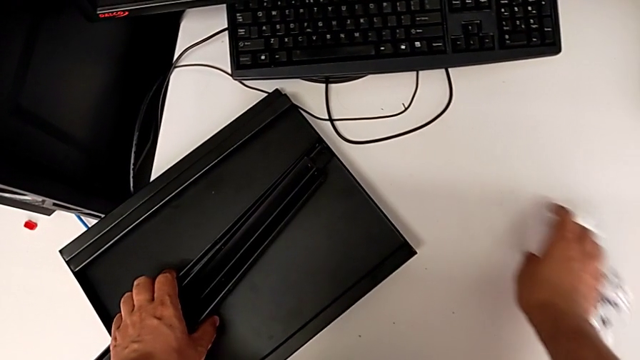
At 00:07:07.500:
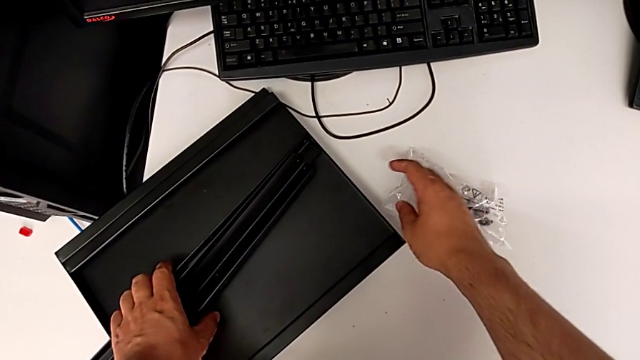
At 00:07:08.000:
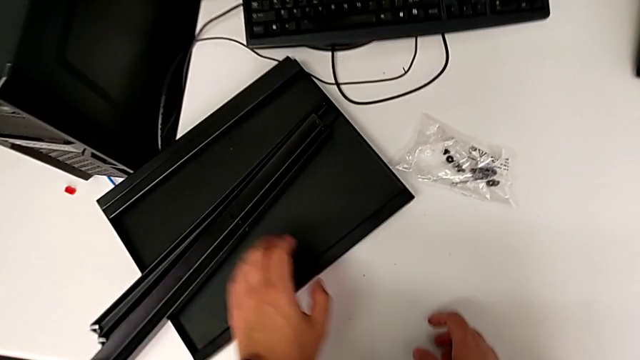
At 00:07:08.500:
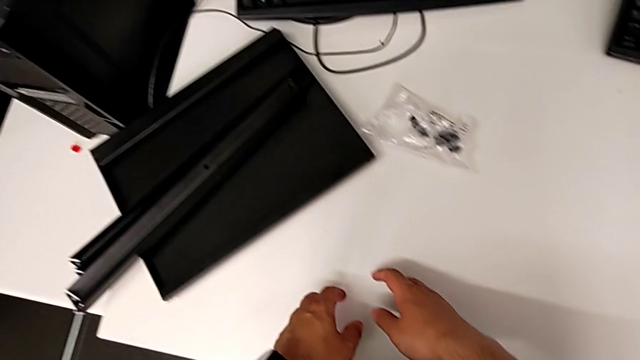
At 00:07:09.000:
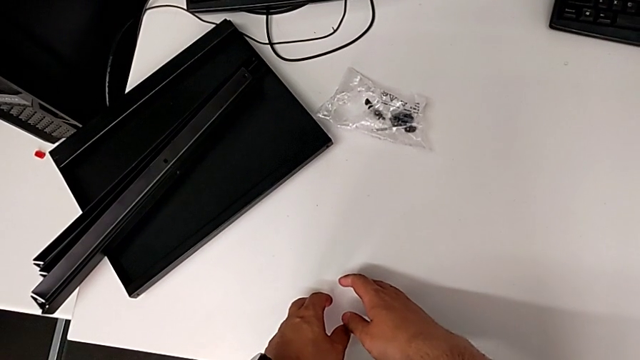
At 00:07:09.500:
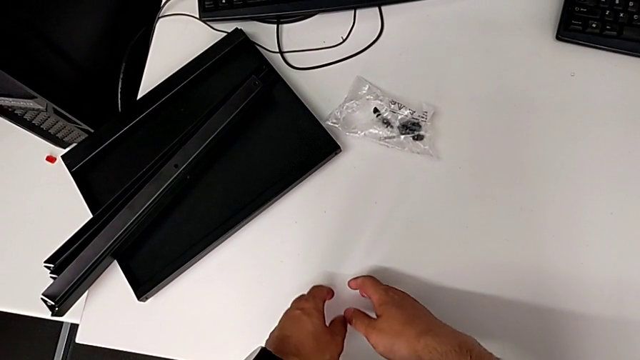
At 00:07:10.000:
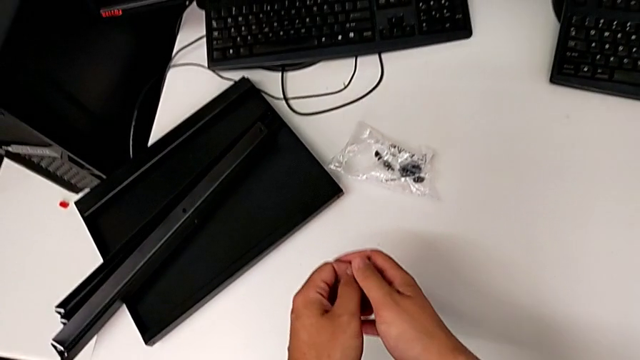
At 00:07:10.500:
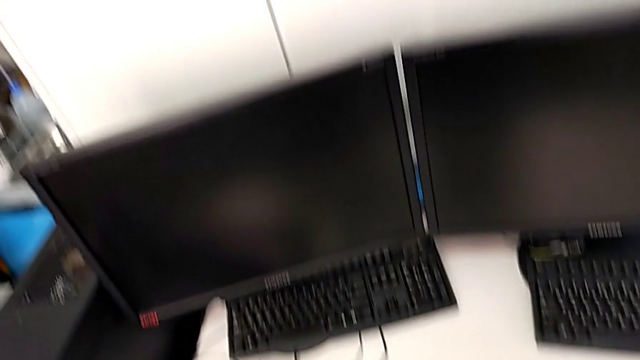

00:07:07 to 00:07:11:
The camera wearer is putting all the hex socket heads into a bag. They place the leg with the left hand and slide the bag with the right hand.
